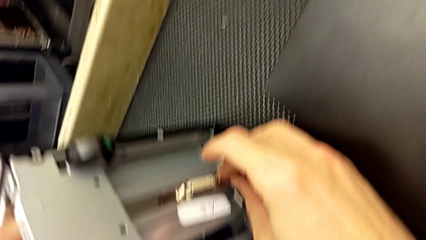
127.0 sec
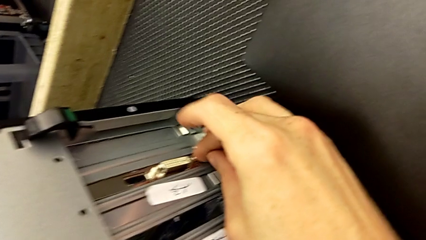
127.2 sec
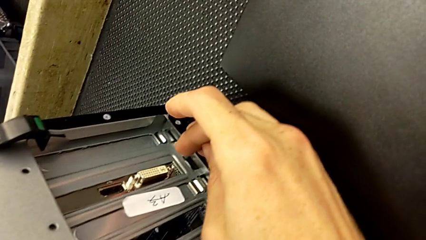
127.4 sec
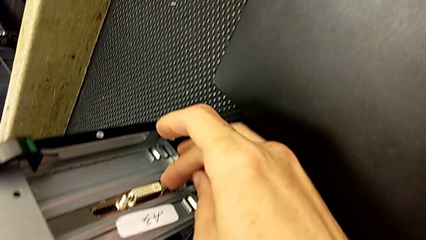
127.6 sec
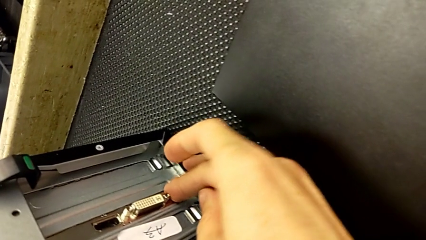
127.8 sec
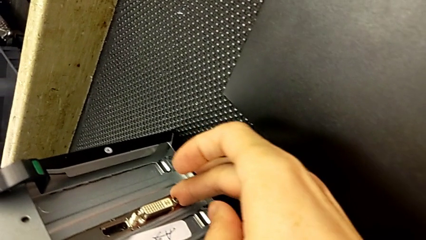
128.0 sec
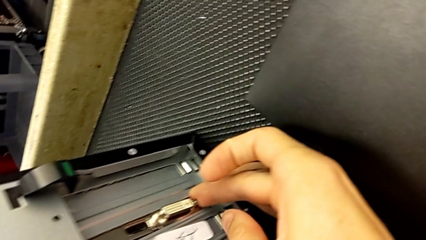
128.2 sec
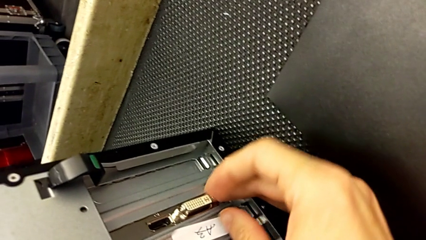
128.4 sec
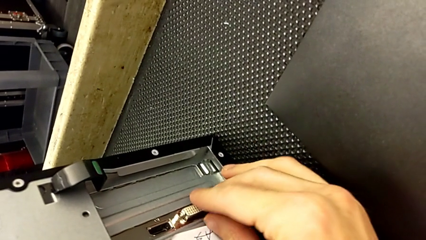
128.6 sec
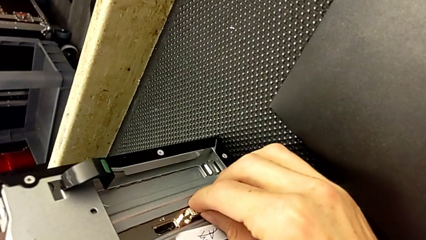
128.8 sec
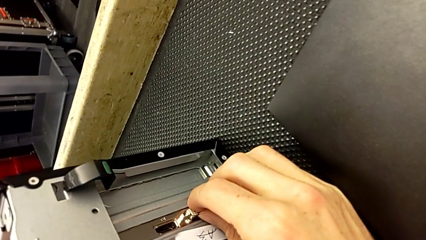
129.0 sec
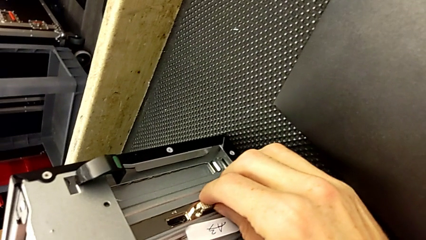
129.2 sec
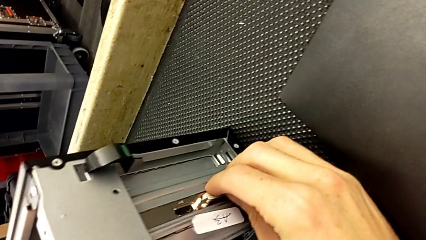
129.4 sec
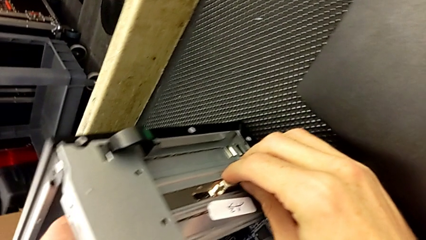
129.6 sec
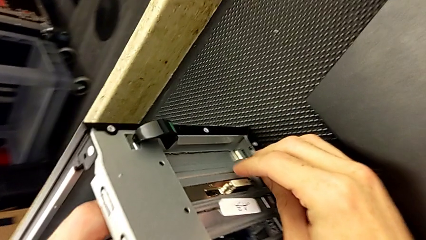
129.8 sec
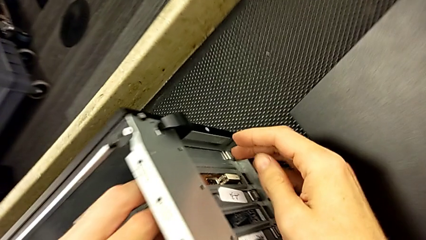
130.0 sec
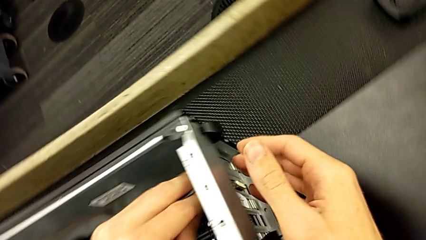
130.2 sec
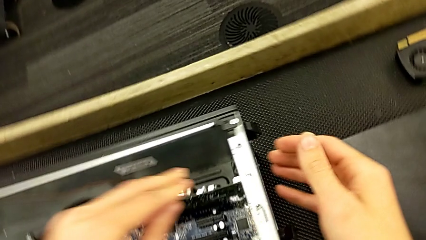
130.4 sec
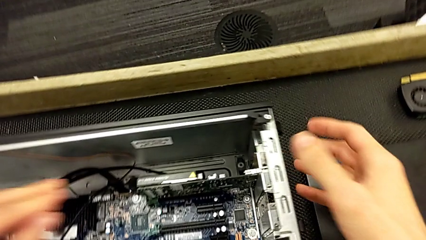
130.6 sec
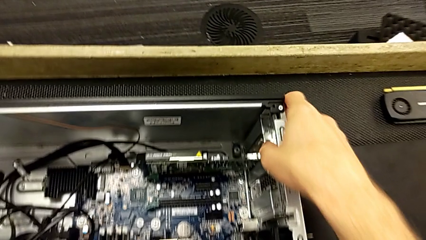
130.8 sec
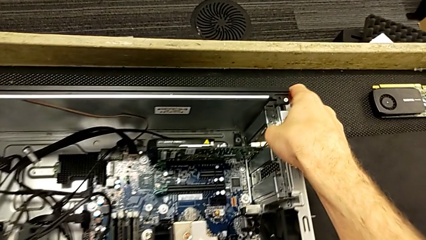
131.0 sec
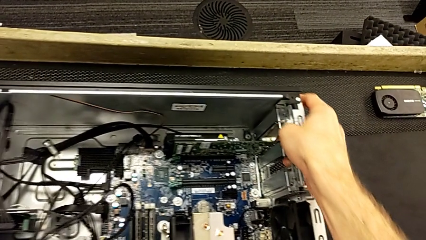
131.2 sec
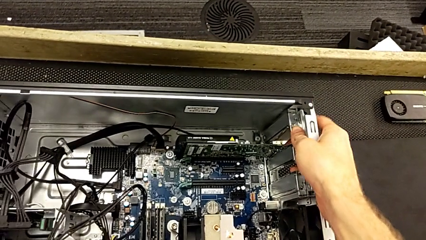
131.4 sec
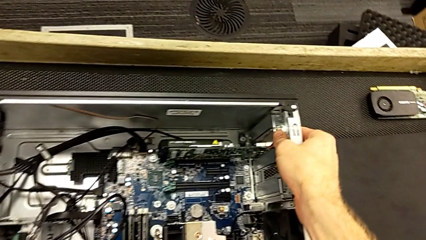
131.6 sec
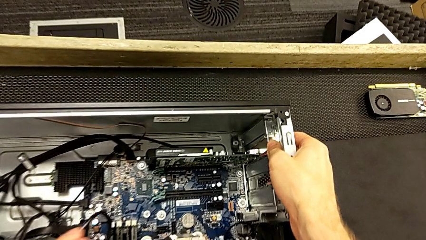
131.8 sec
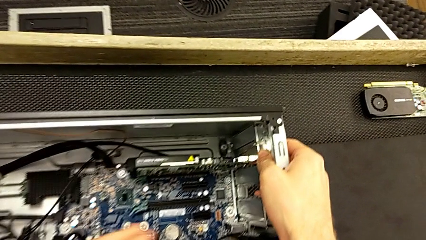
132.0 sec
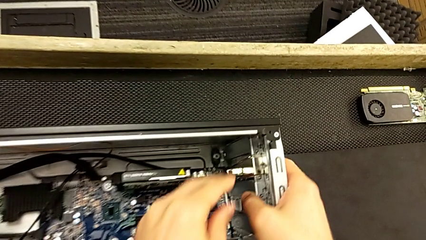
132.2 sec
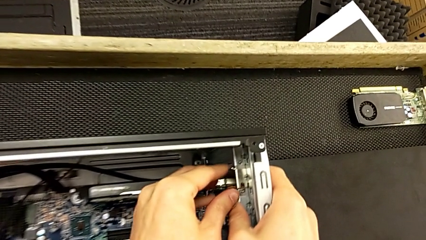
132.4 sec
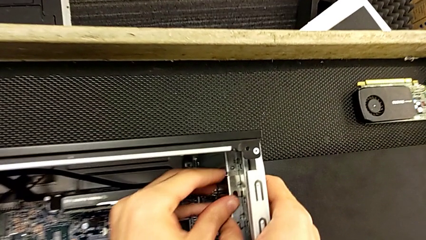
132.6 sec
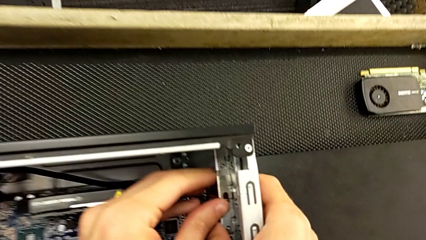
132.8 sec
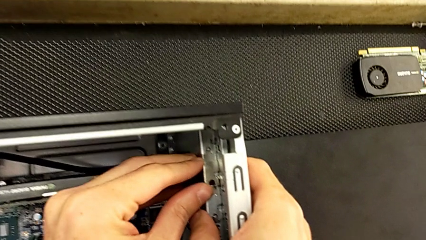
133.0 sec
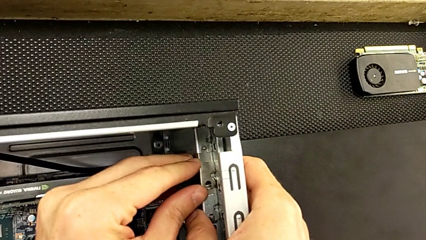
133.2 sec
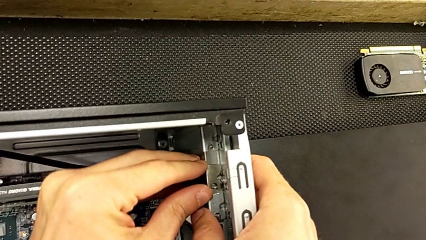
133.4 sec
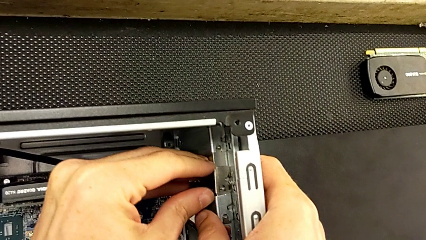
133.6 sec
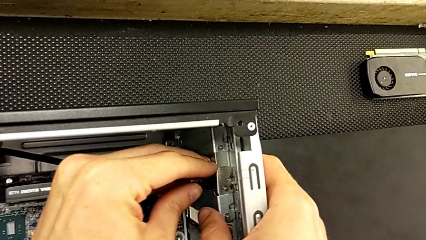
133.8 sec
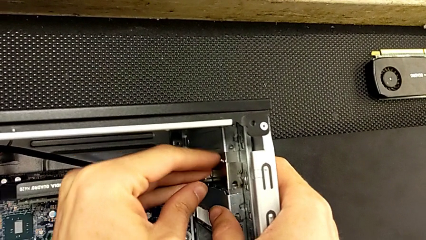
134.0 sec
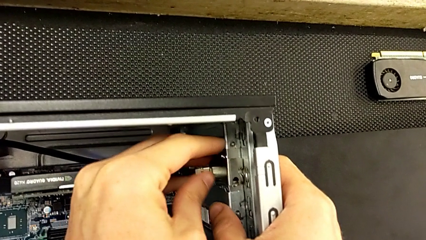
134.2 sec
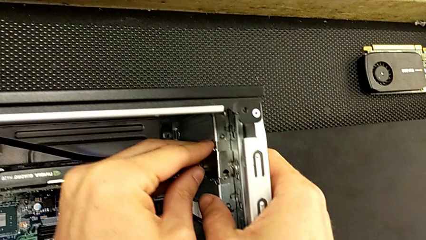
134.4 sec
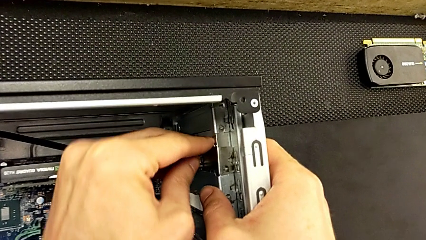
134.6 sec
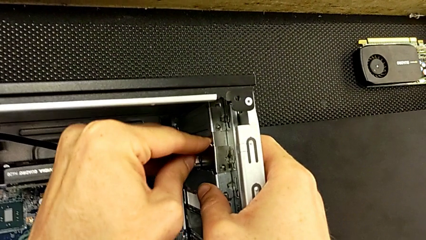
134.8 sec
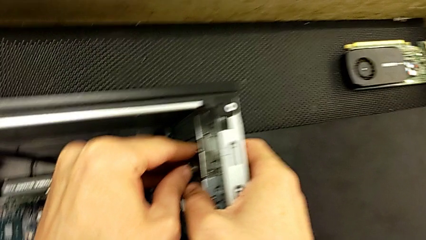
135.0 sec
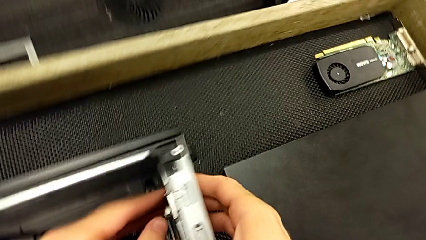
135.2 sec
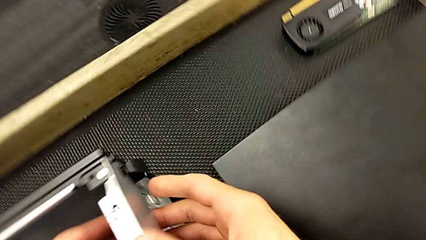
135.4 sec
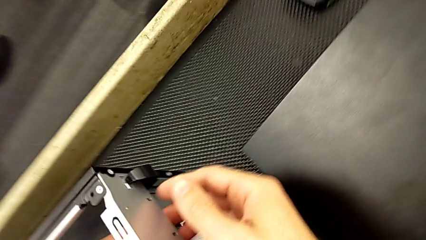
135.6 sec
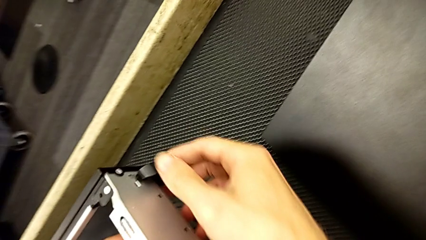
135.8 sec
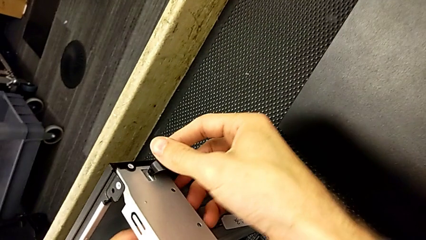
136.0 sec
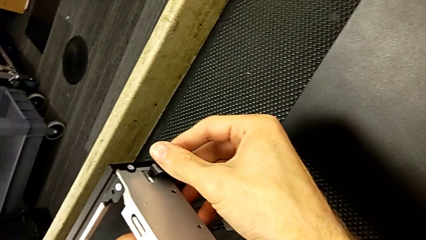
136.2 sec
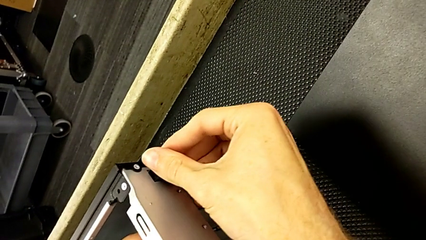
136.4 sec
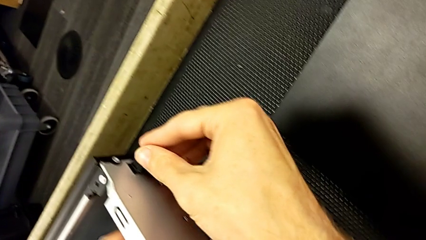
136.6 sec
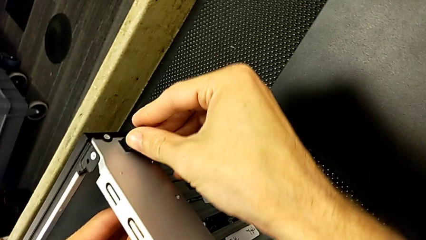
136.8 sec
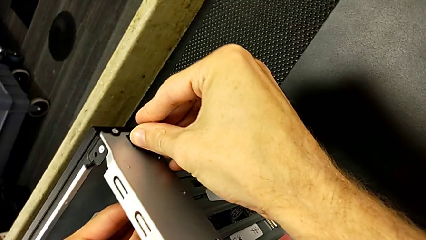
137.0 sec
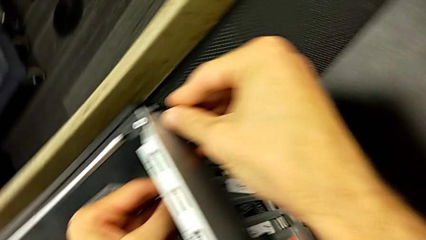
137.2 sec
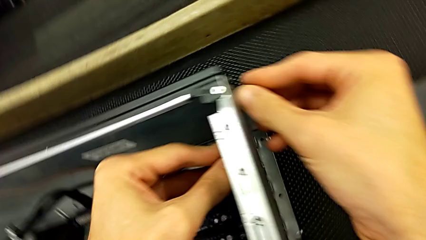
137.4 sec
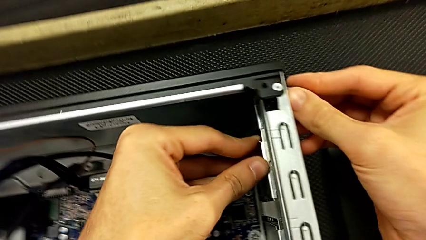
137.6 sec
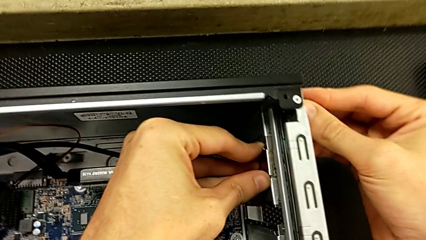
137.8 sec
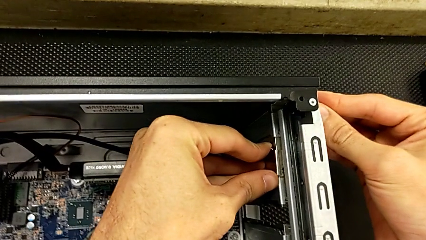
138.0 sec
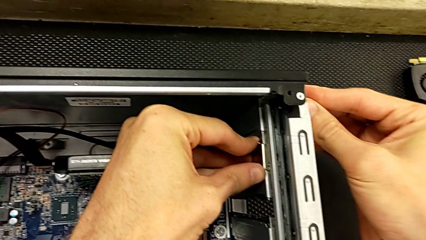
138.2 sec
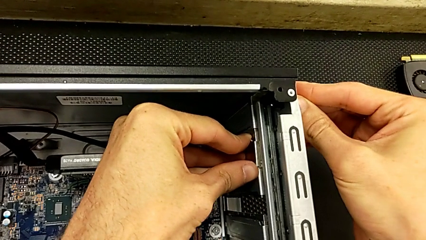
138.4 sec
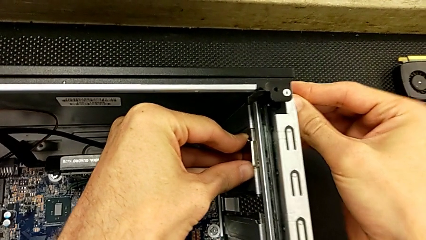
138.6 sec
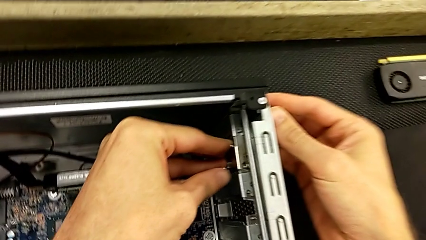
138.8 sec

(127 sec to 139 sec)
The camera wearer is installing the first graphic card into the computer. They keep assembling the first graphic card and lock it.

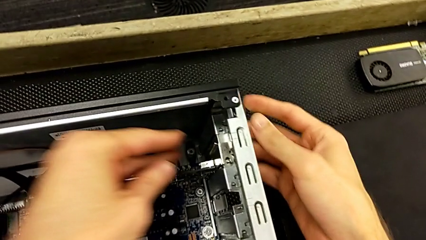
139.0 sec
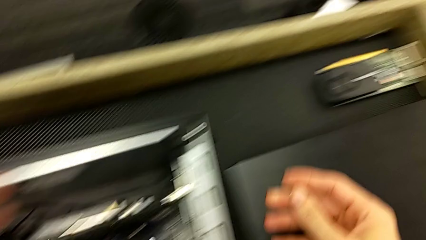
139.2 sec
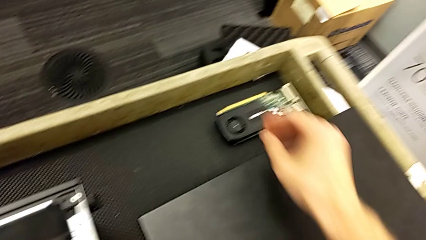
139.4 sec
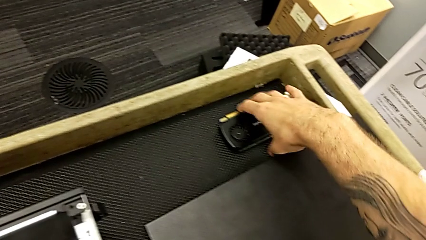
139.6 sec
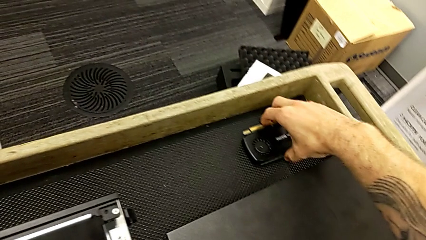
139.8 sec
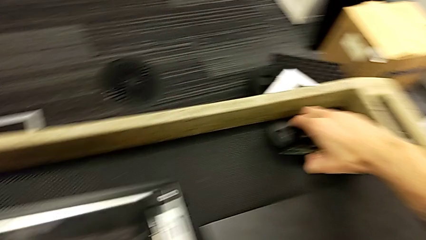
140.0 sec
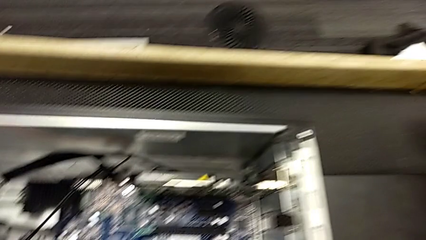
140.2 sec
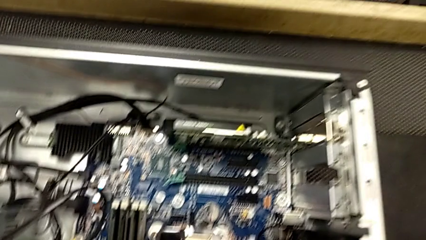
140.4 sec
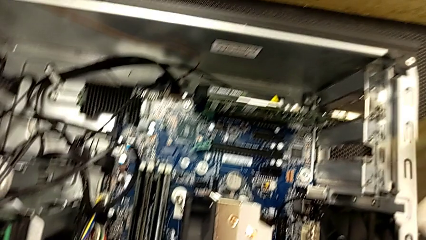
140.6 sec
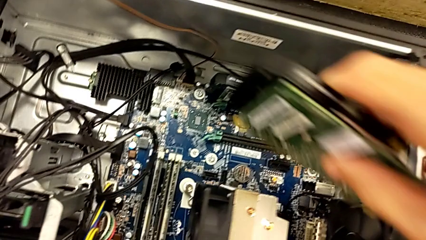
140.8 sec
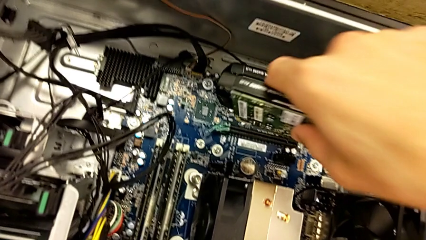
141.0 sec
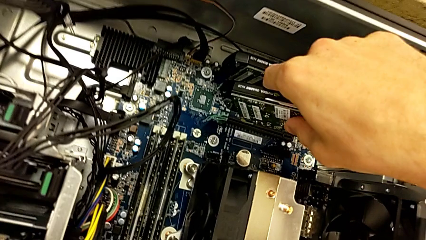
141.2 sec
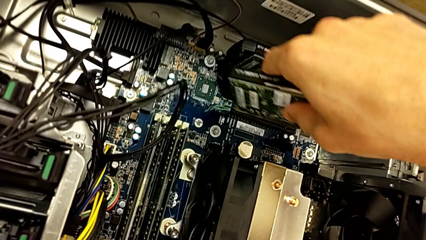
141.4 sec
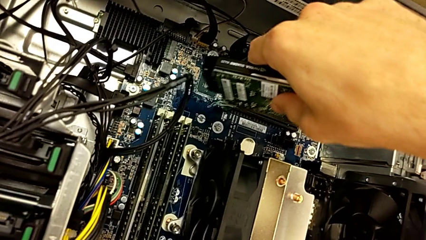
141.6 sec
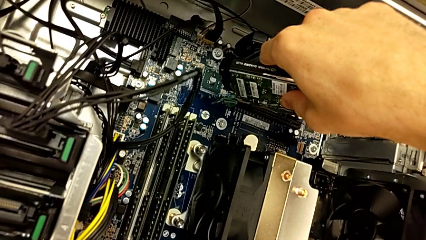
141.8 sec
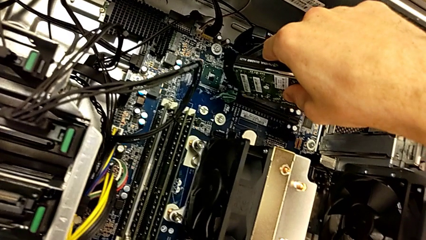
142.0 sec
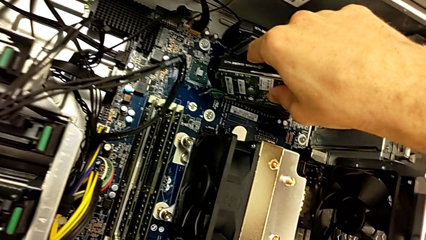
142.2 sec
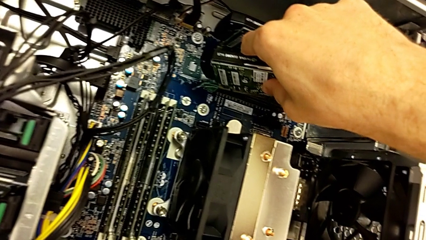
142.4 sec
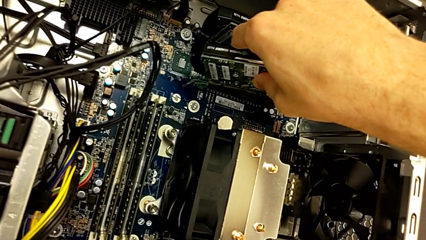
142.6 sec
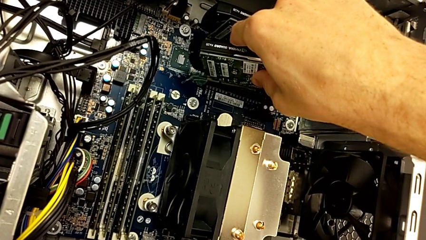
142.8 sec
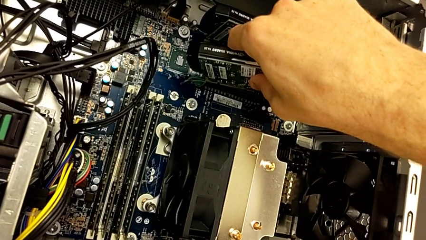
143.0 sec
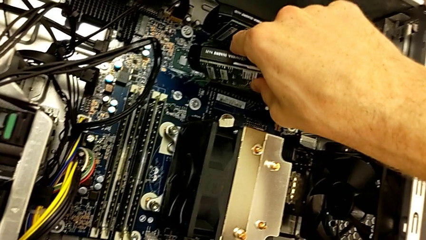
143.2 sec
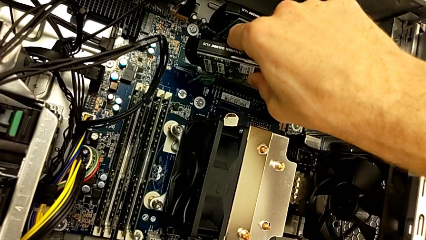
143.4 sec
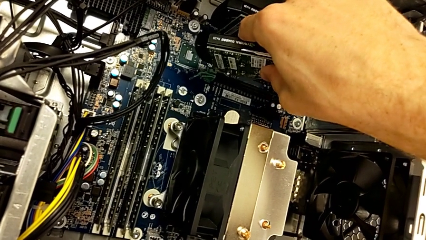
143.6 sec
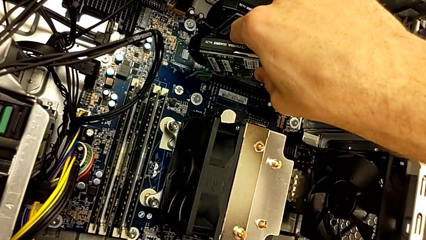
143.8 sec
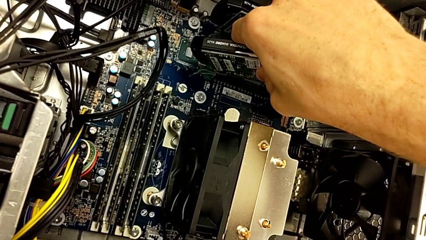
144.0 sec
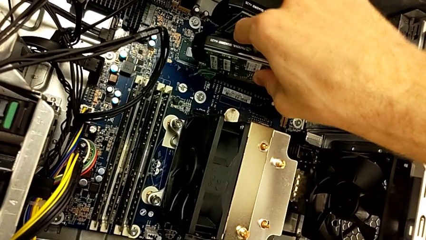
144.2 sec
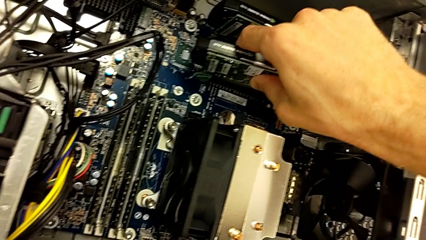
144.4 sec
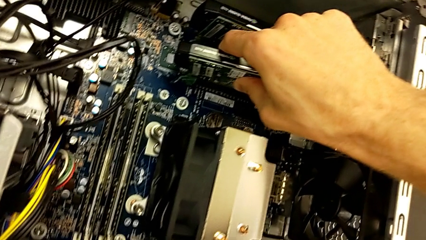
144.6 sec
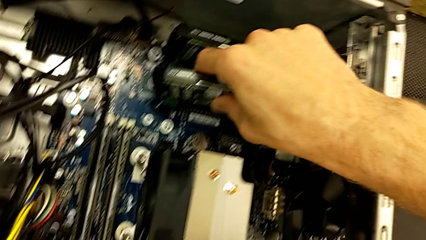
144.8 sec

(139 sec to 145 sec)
The camera wearer is installing the second graphic card into the computer. They lift the second graphic card and insert the graphic card.
